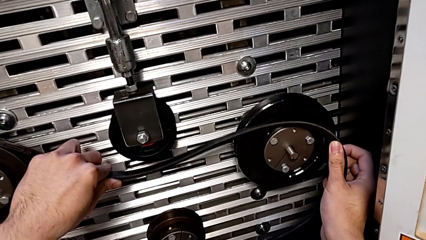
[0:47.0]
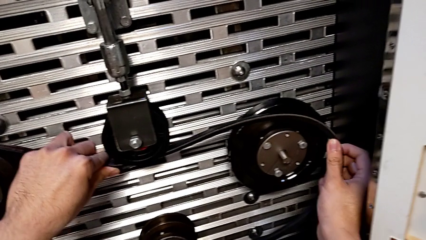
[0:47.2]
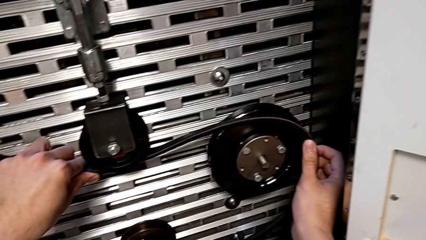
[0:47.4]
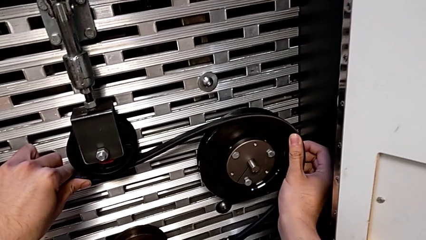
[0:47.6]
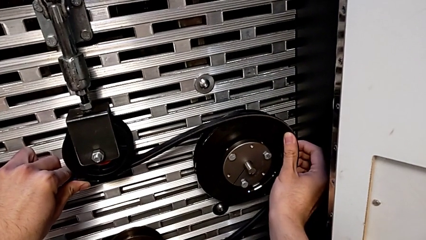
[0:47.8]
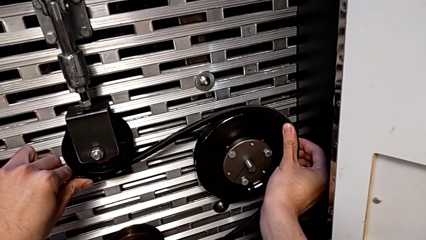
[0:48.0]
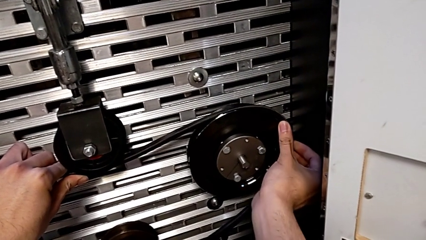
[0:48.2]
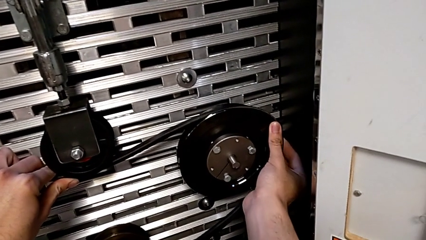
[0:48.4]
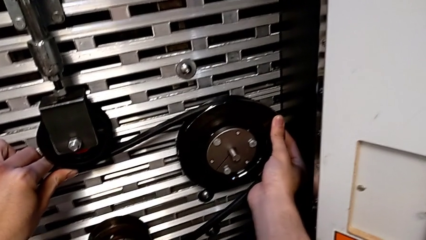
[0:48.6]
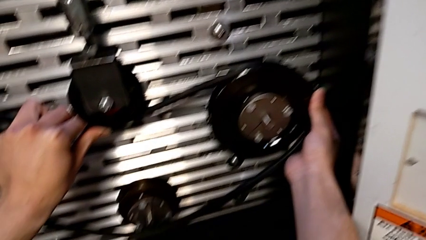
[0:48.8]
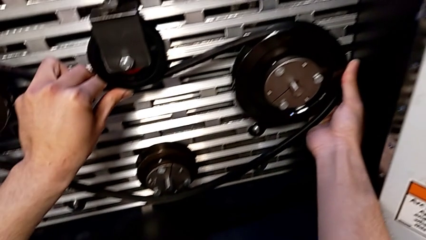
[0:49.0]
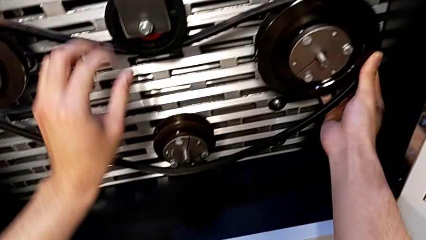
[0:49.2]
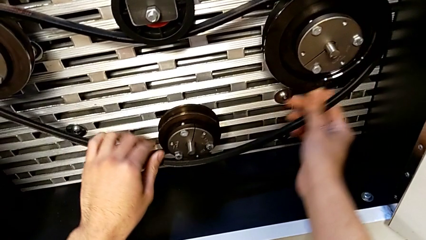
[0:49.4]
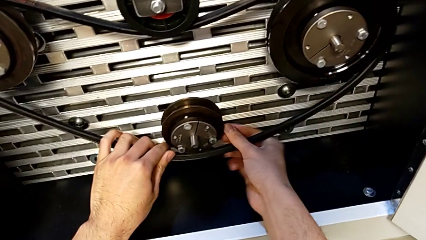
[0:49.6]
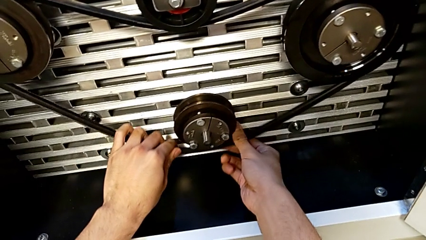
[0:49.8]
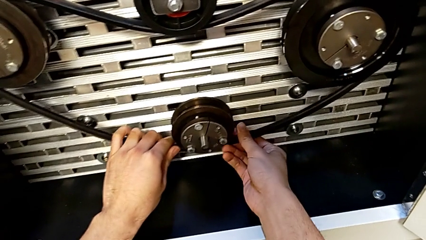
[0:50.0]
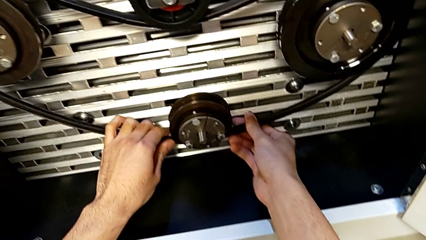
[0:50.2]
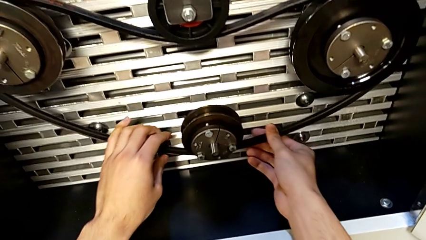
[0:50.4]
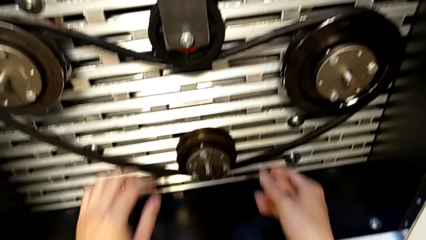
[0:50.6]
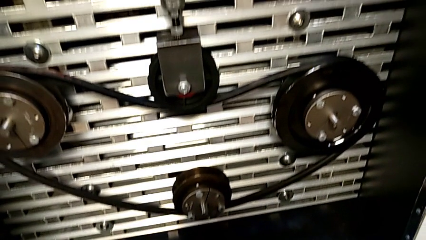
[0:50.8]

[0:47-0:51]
The camera wearer is inserting the new belt into the S20 machine. They keep assembling the new belt.

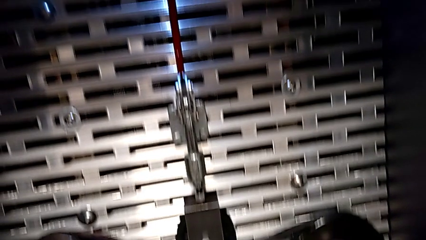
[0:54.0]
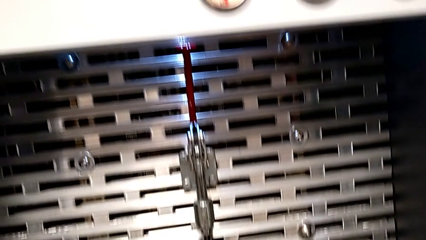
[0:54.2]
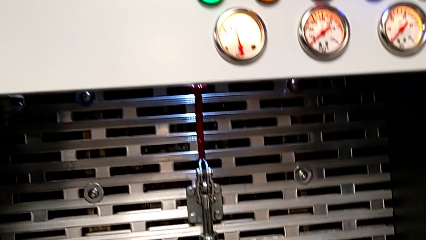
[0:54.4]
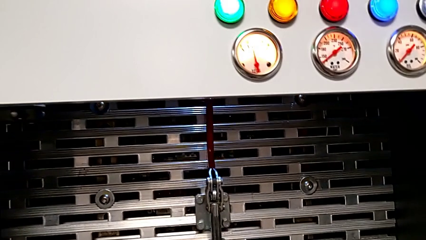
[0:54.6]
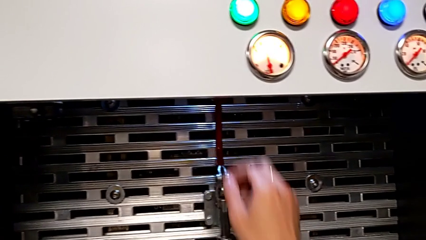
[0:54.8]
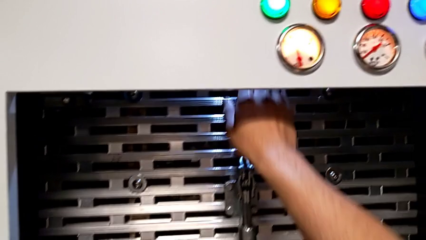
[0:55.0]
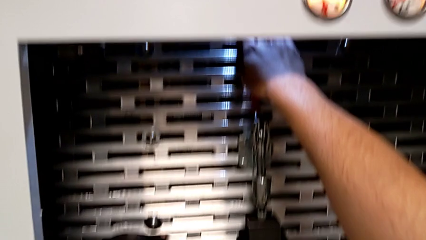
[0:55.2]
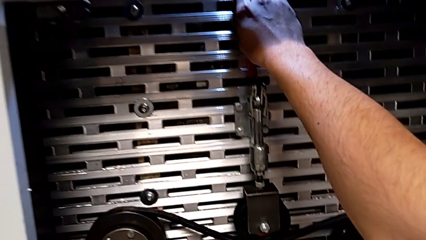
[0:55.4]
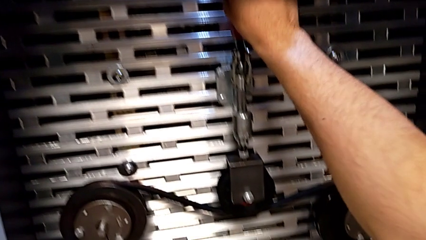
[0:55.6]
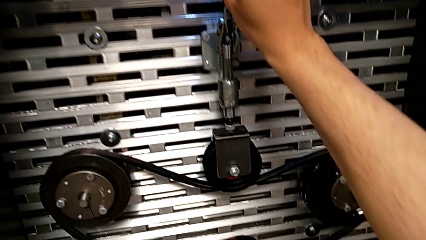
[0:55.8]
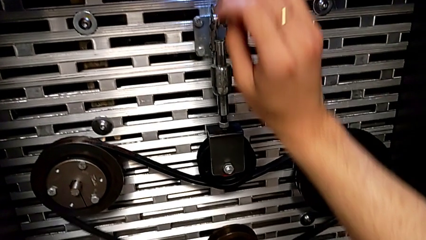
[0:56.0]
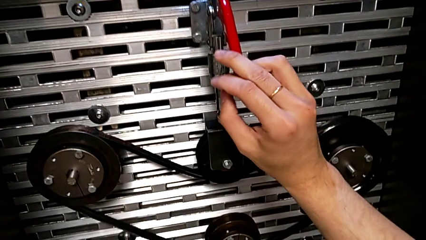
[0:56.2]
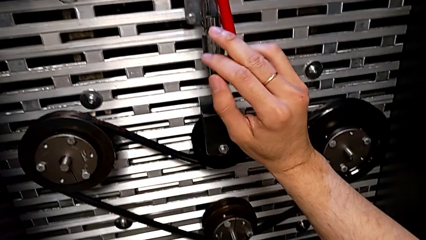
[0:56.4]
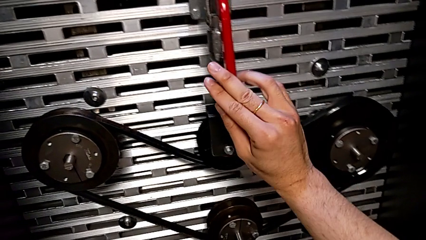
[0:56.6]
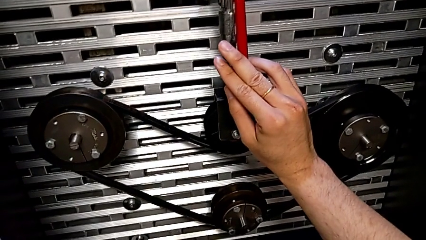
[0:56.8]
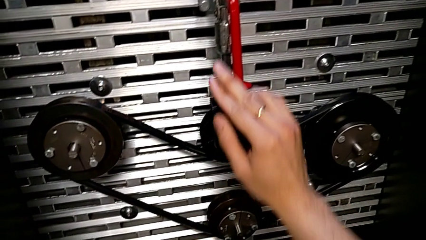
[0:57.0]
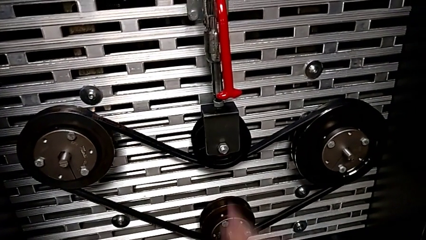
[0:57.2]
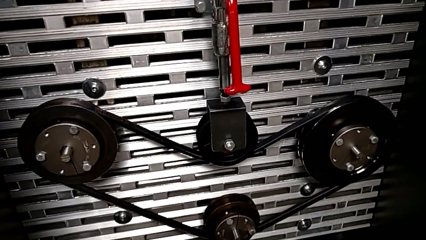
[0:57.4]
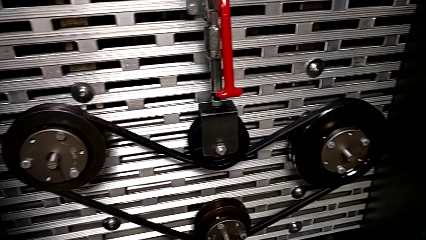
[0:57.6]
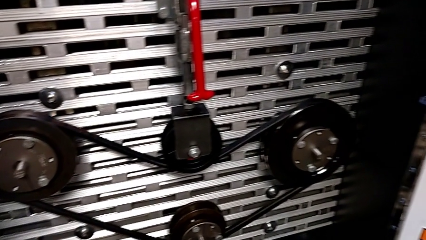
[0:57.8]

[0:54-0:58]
The camera wearer pulls down the red lever. They grab the red lever and push it.

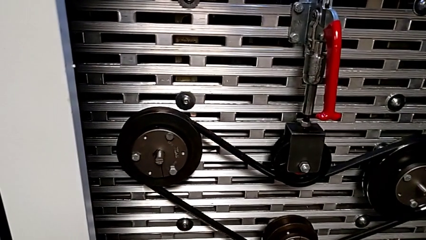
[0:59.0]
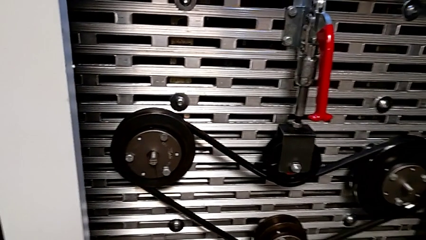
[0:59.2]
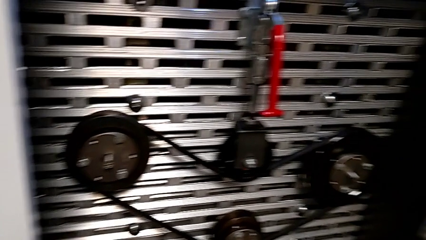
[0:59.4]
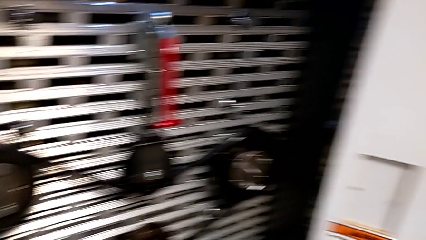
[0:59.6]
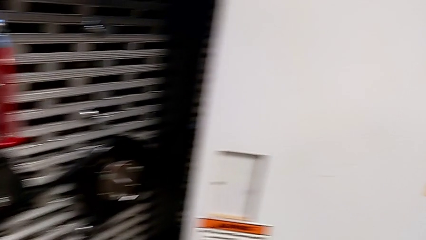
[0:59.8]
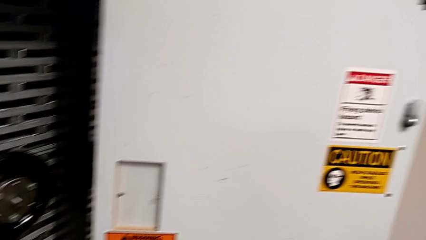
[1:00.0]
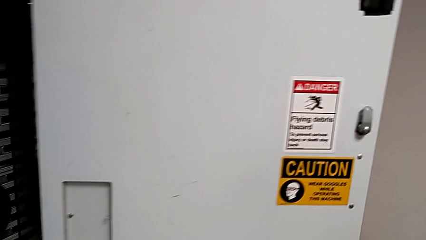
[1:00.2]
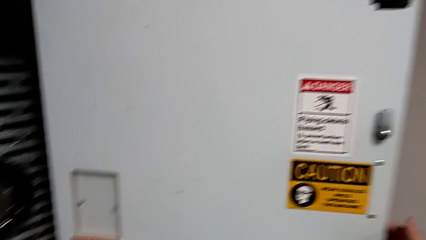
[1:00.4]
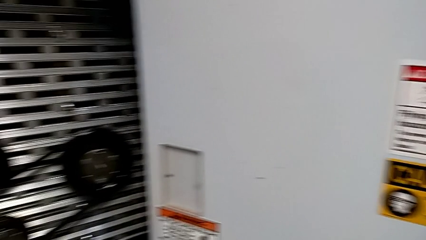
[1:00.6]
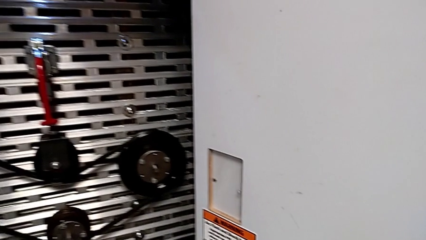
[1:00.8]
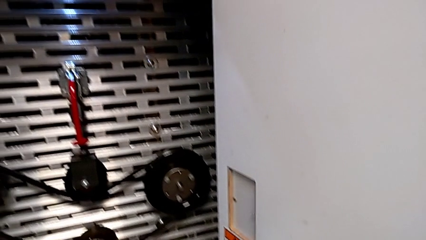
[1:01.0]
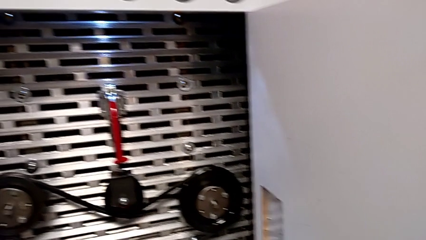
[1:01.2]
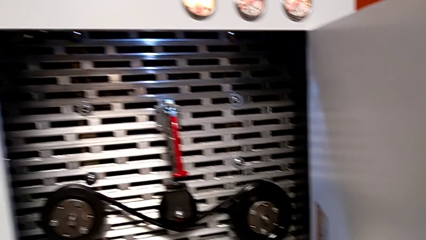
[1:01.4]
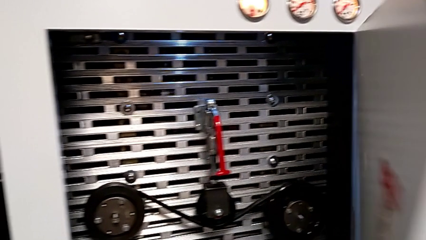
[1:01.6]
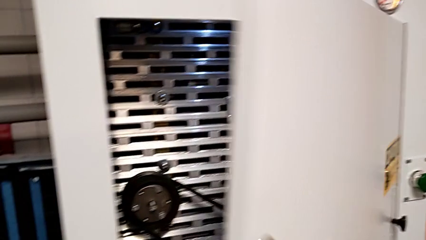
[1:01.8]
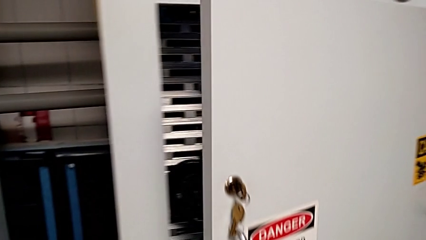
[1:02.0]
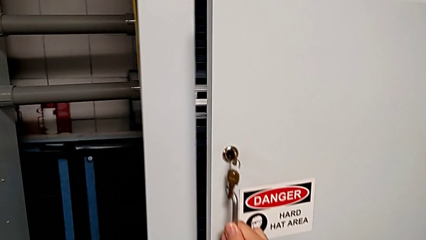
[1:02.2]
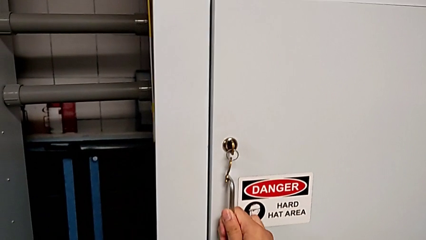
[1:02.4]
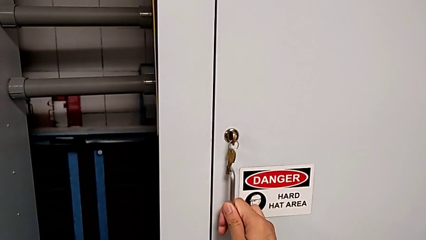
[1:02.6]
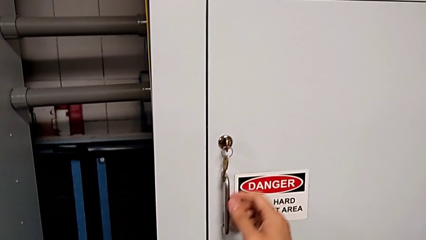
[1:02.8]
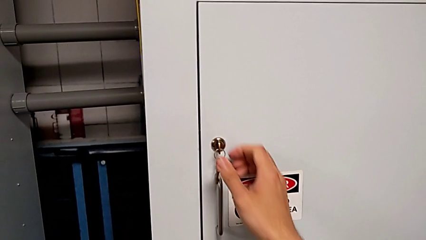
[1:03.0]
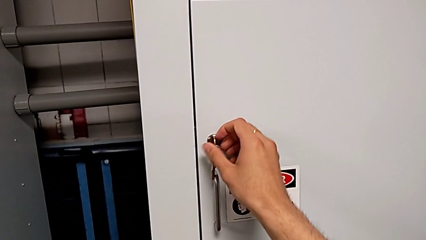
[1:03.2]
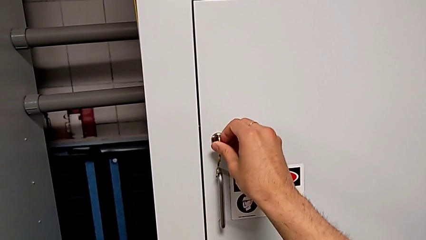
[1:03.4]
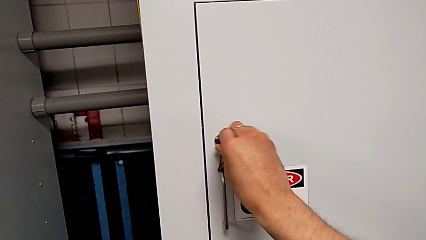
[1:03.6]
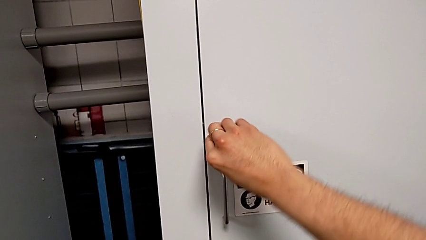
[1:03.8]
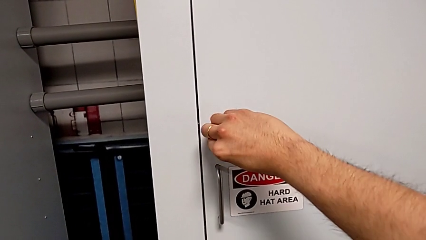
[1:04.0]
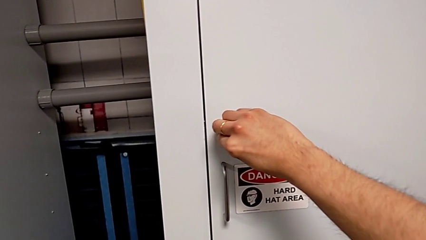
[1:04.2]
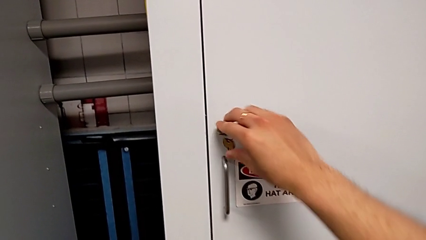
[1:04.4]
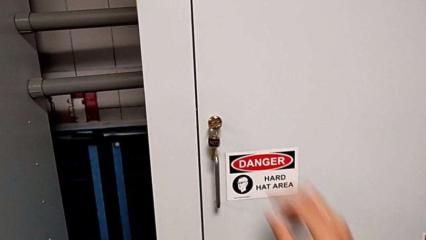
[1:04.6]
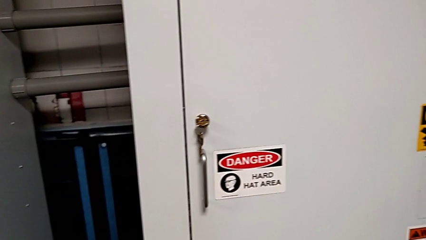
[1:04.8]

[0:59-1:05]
The camera wearer closes the front panel door. They close the front panel door and lock it.

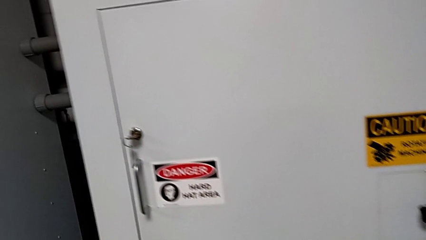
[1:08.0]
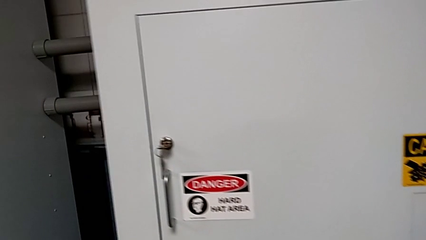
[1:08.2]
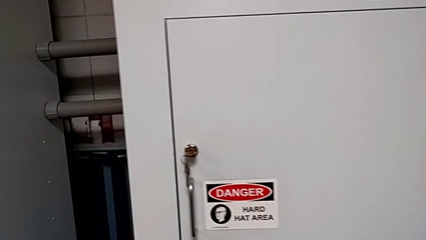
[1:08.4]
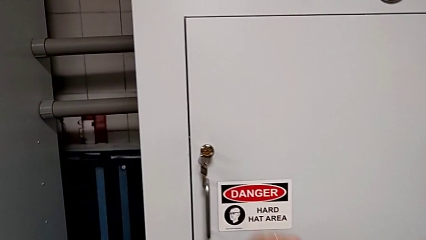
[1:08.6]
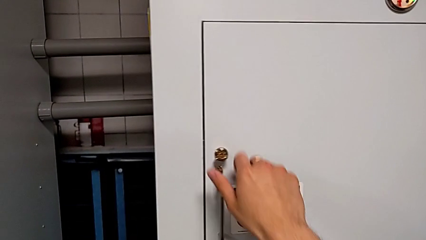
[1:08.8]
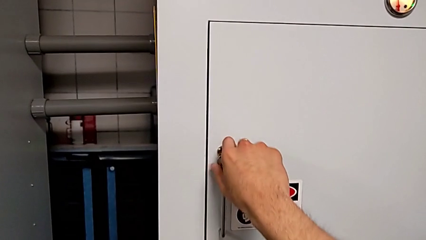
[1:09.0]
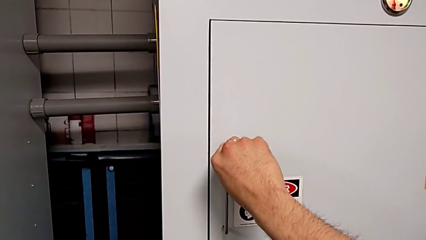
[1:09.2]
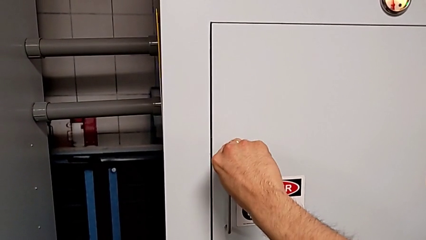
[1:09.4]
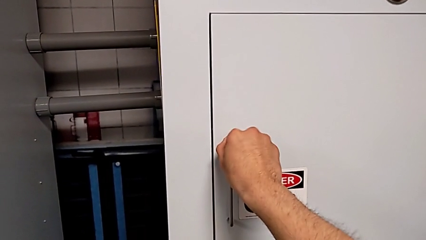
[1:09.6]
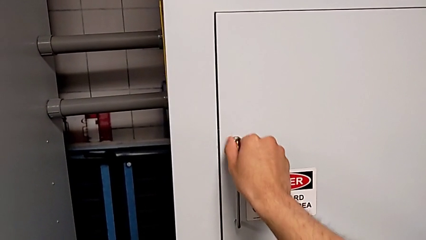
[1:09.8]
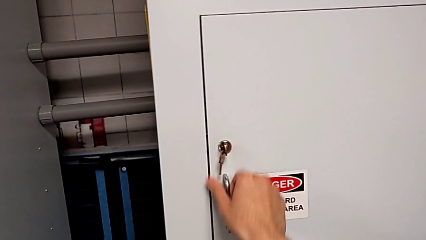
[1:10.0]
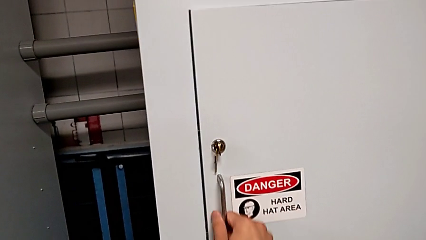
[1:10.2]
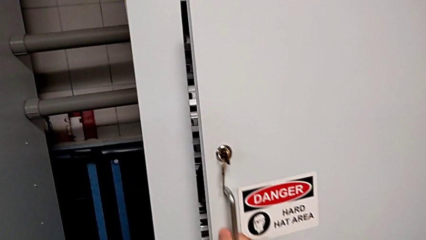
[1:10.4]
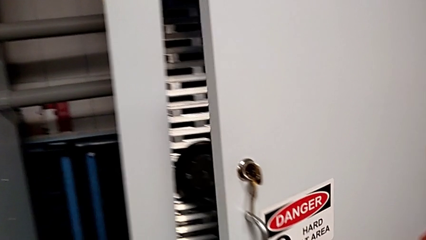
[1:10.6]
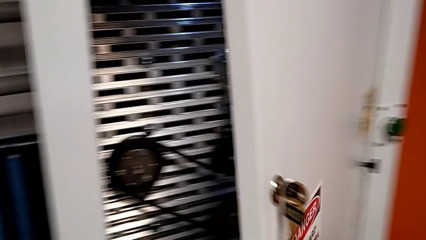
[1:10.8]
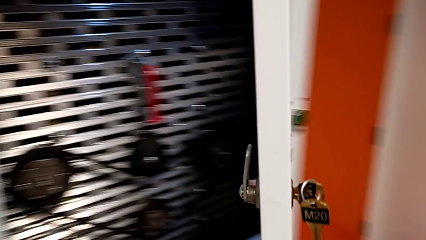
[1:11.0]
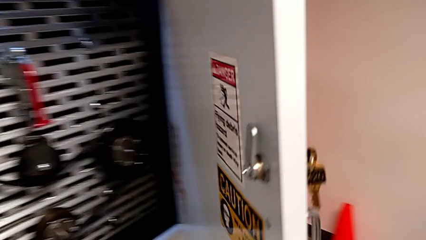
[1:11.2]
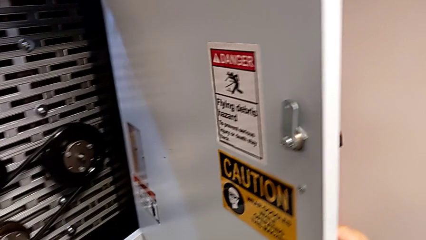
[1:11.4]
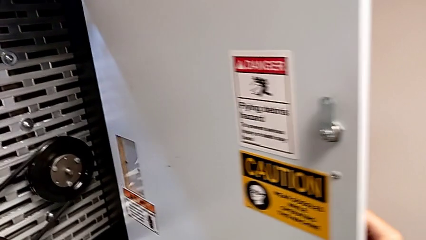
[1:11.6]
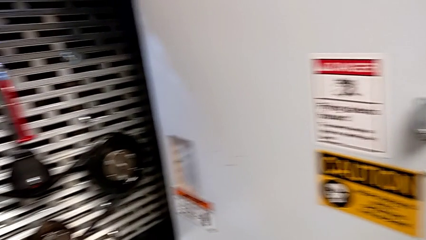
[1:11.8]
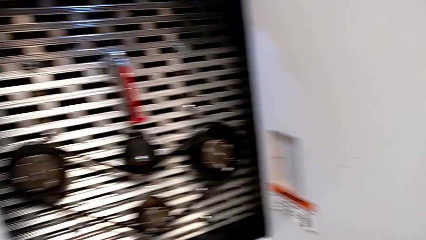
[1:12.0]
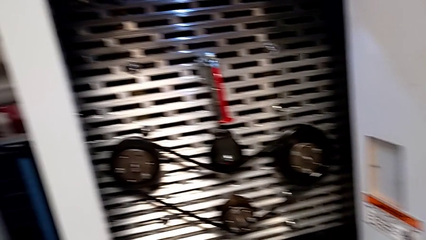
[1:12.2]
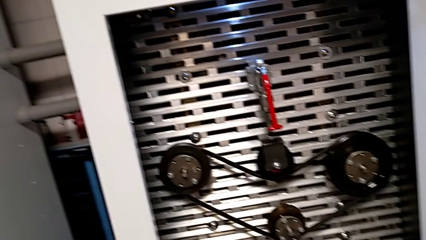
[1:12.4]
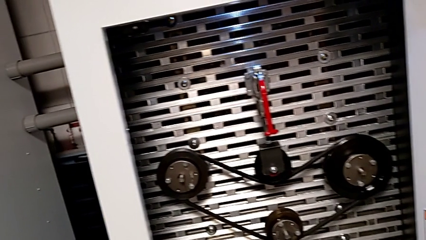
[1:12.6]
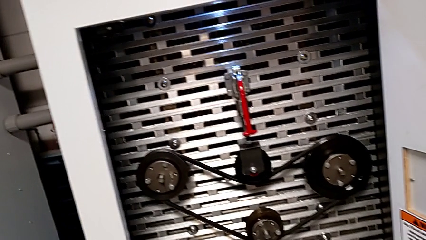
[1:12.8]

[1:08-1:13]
The camera wearer opens the front panel door. They unlock the front panel door and open it.
